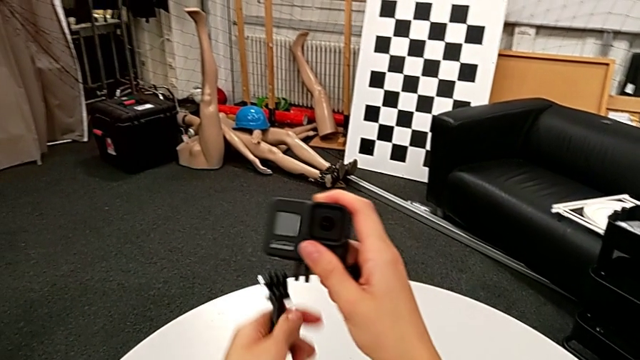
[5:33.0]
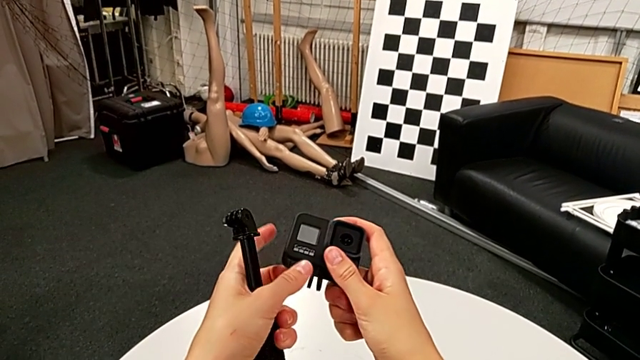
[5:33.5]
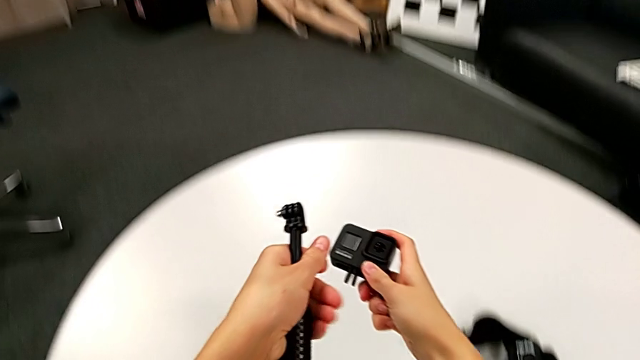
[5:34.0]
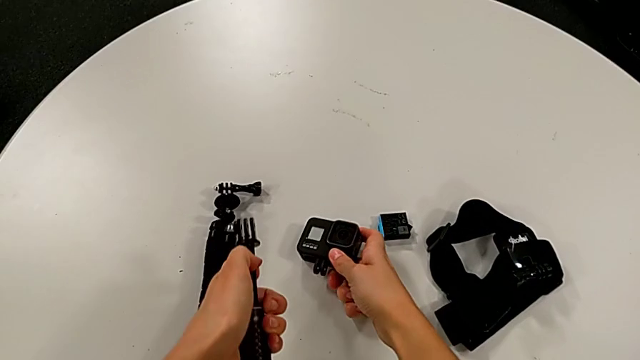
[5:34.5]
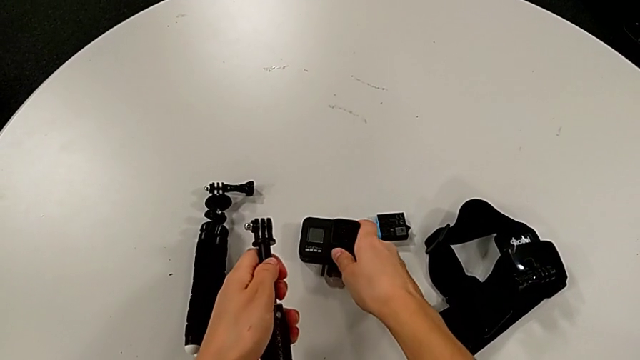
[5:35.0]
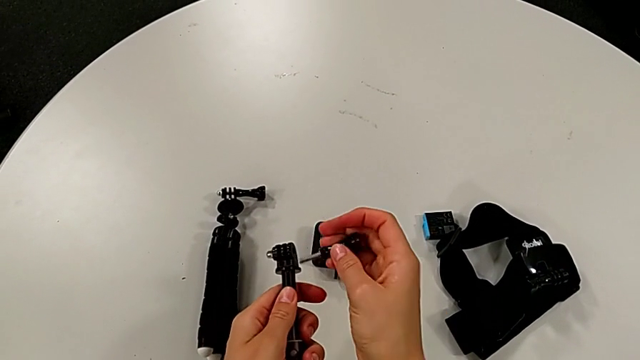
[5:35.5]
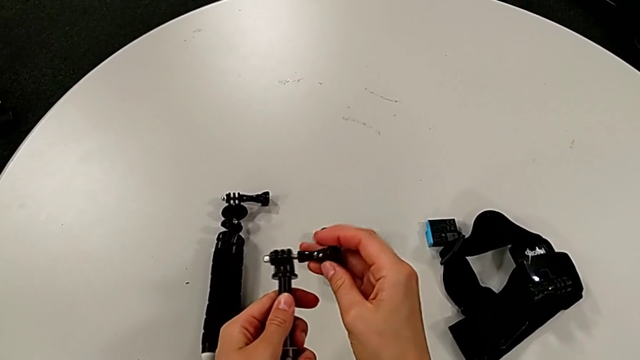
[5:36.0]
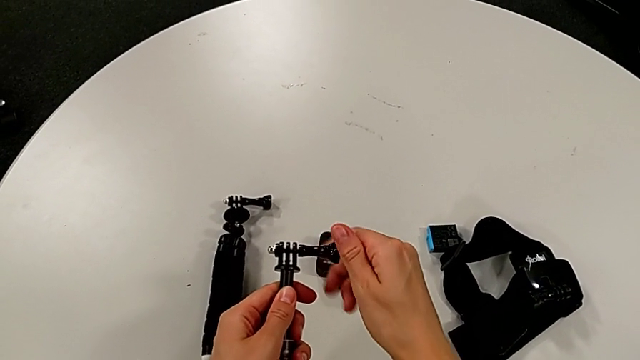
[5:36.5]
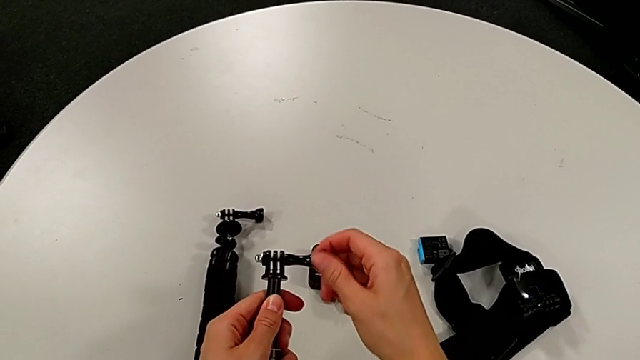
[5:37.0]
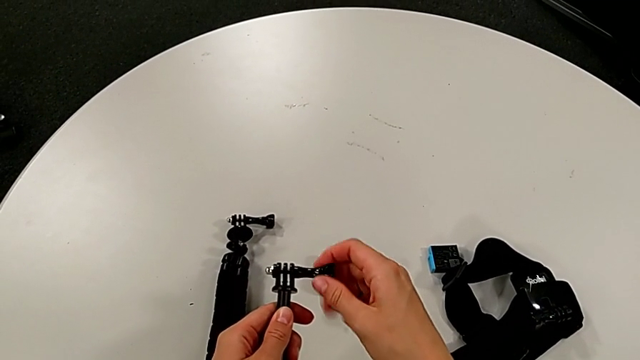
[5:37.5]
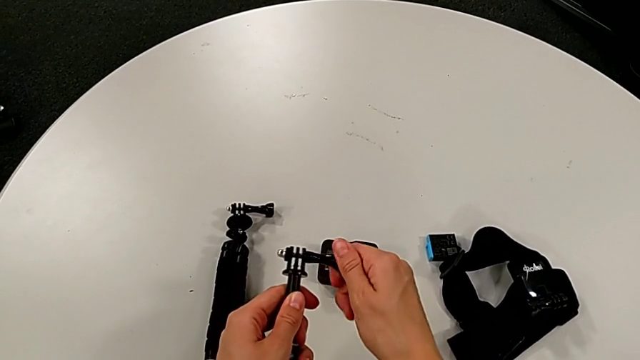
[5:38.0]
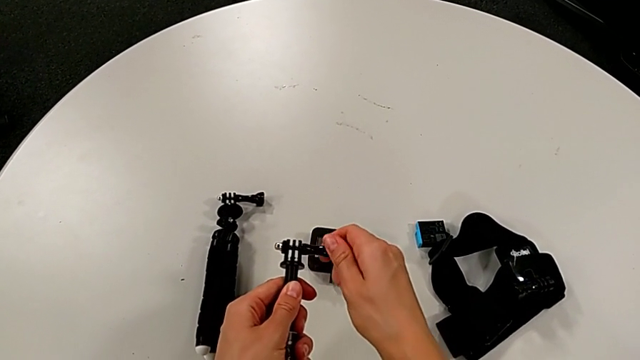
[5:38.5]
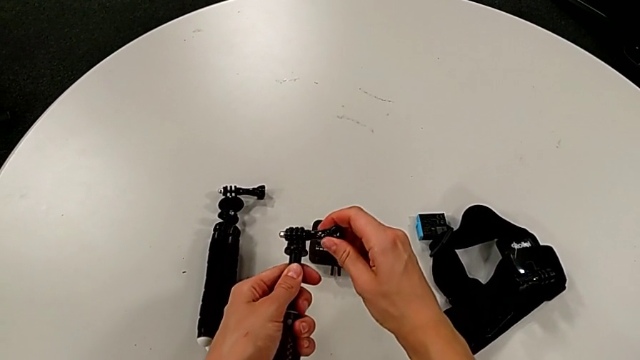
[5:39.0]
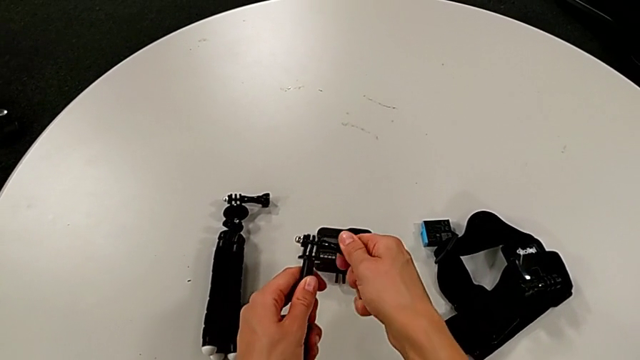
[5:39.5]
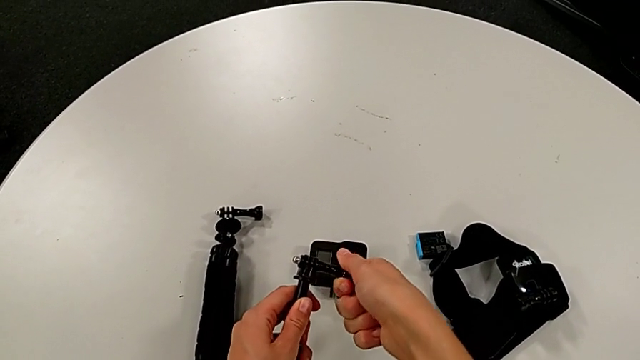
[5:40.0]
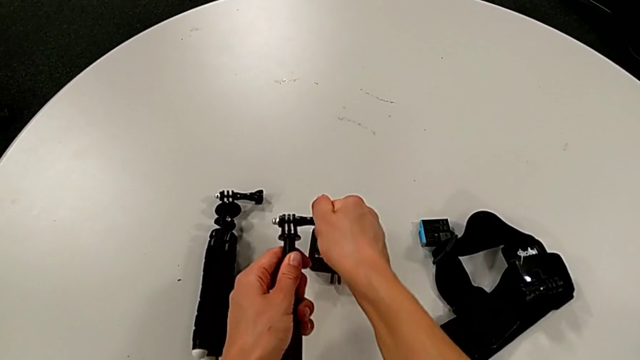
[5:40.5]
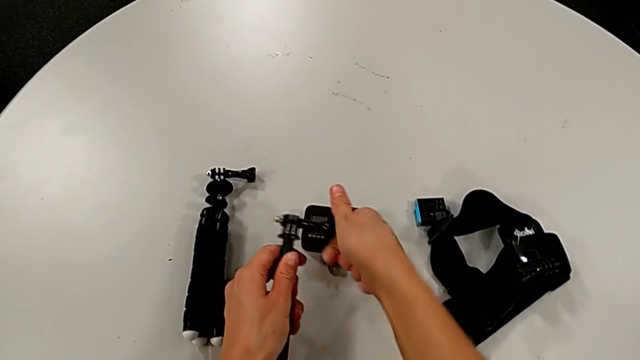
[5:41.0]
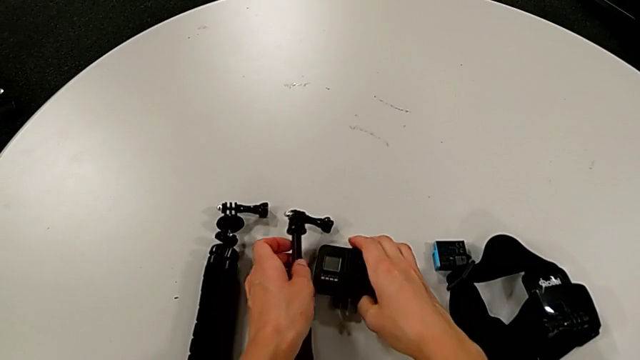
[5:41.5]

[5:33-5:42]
The camera wearer is removing the GoPro from the handheld grip. They place the GoPro, insert the screw, screw it, place the handheld grip and grab the GoPro.

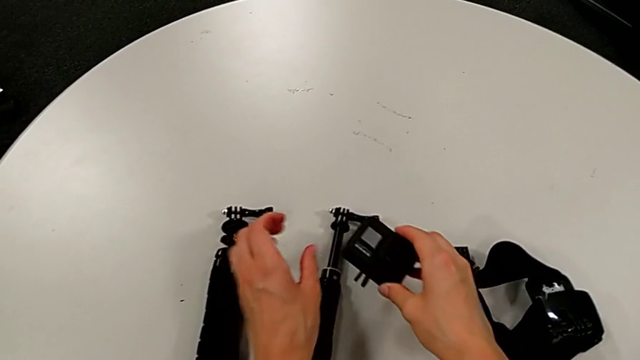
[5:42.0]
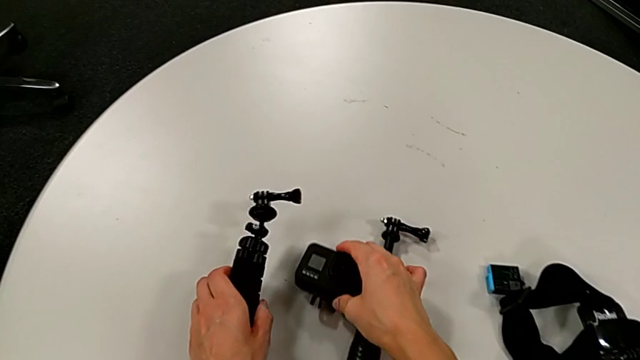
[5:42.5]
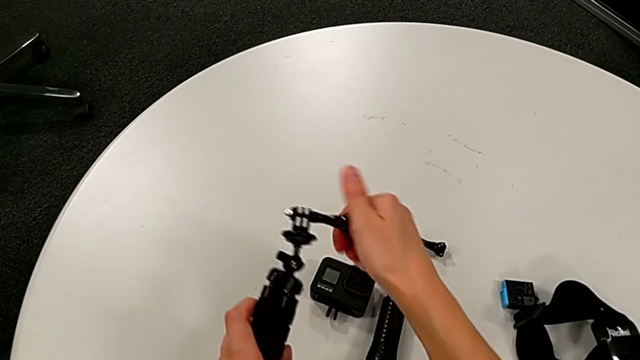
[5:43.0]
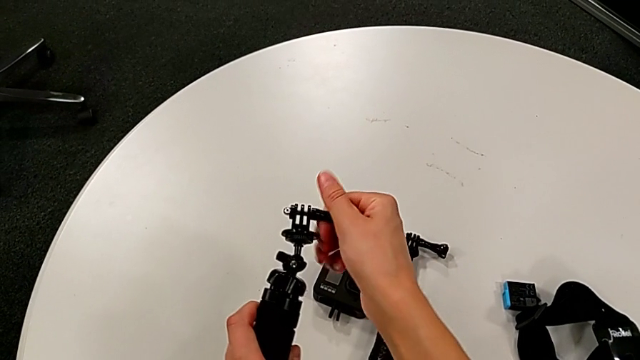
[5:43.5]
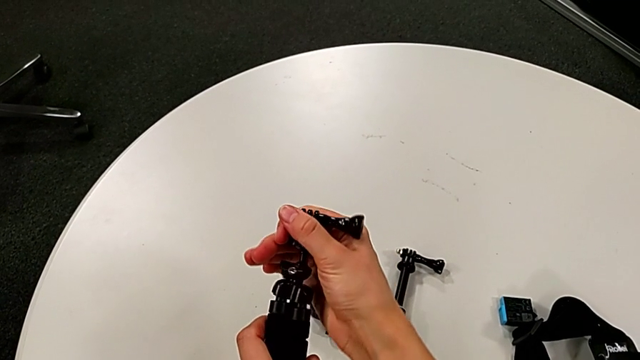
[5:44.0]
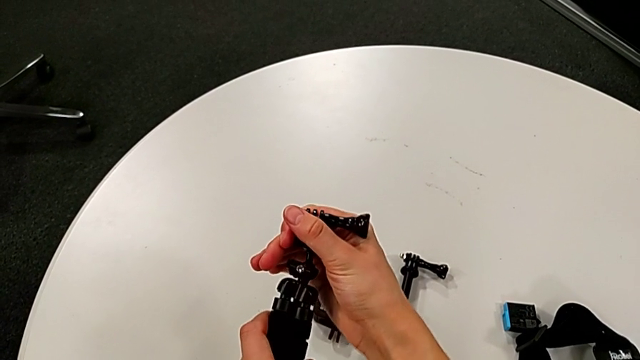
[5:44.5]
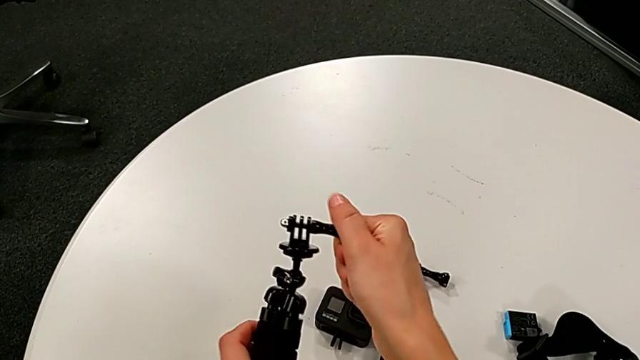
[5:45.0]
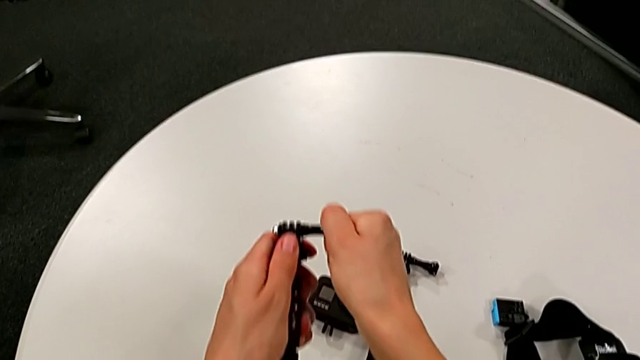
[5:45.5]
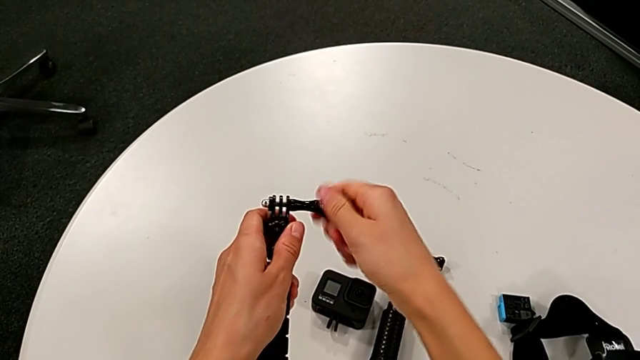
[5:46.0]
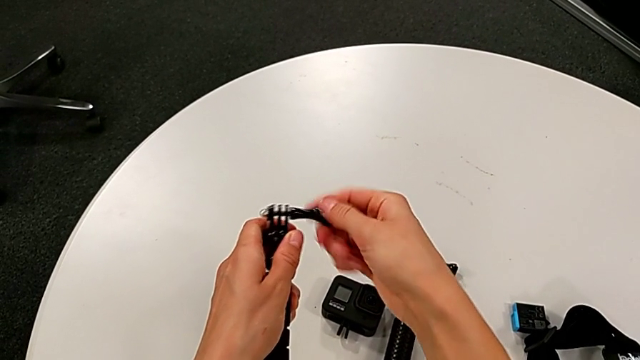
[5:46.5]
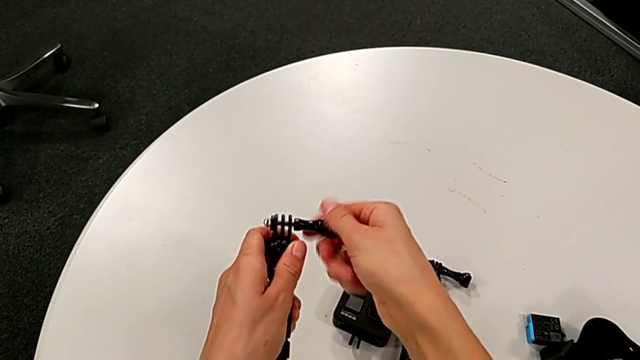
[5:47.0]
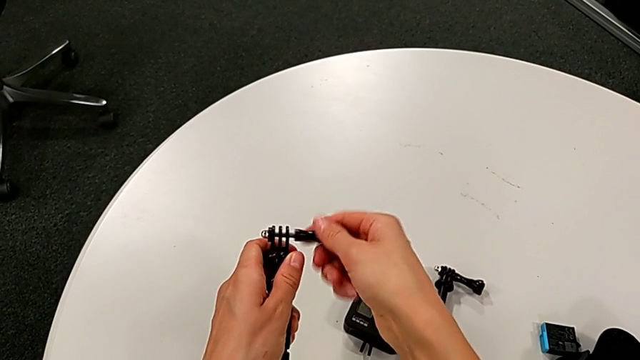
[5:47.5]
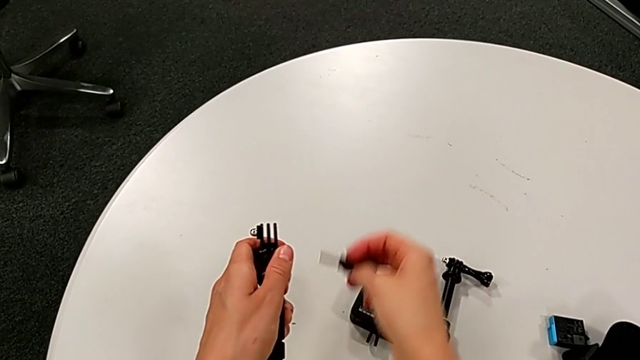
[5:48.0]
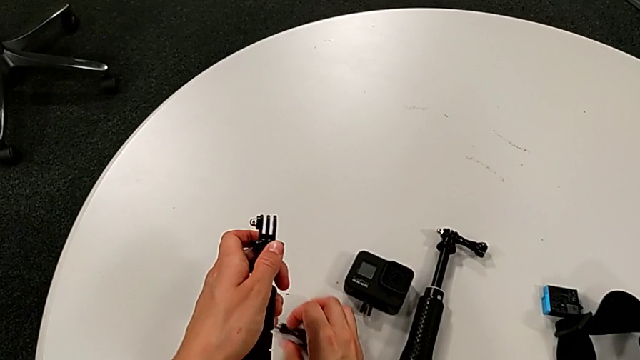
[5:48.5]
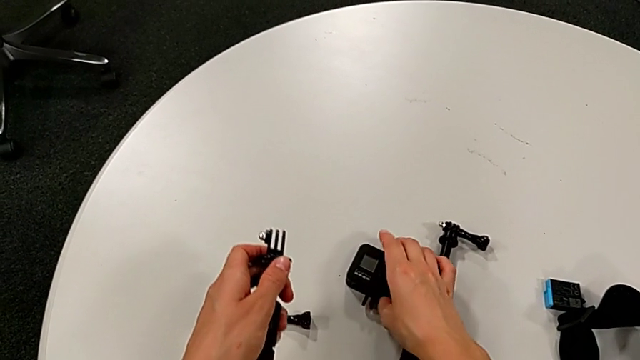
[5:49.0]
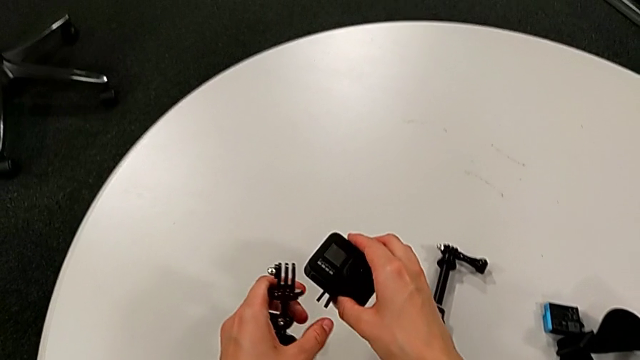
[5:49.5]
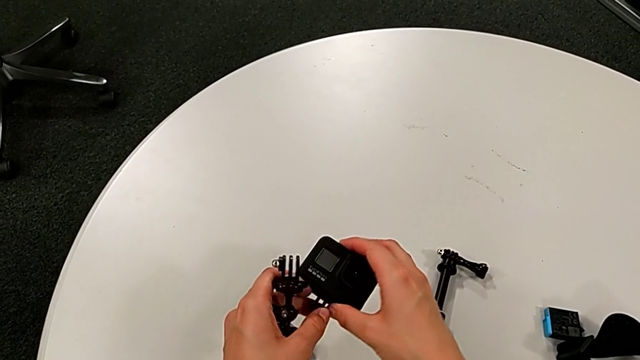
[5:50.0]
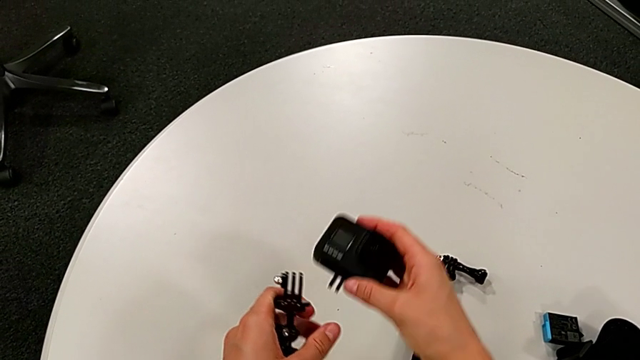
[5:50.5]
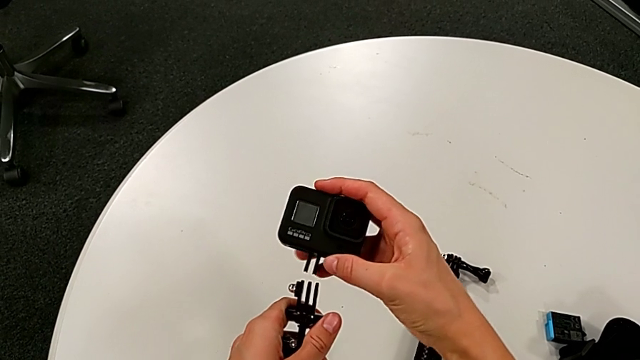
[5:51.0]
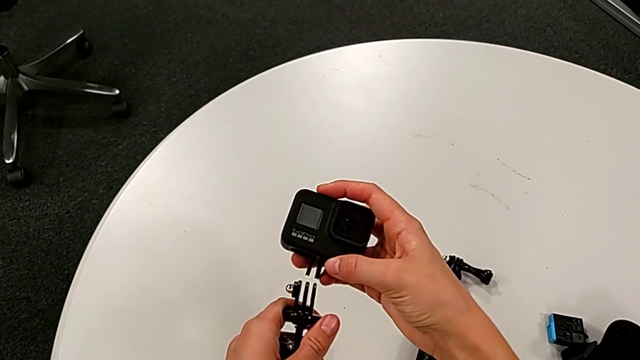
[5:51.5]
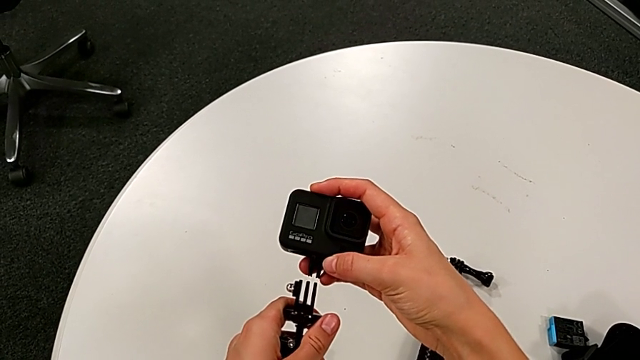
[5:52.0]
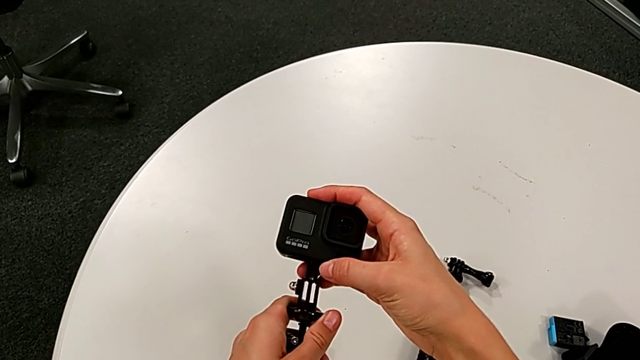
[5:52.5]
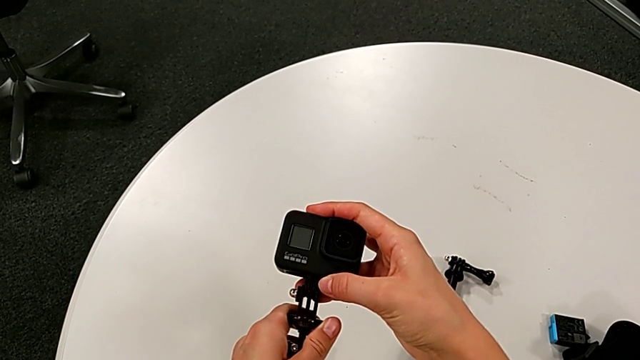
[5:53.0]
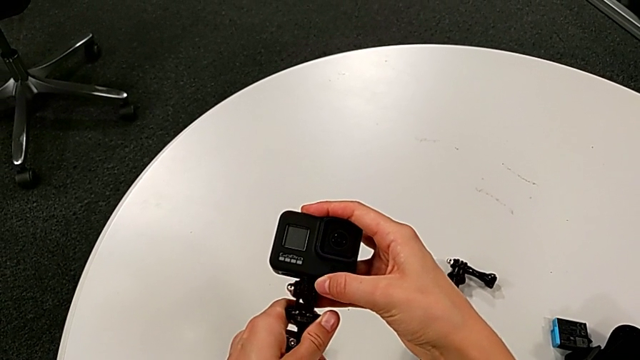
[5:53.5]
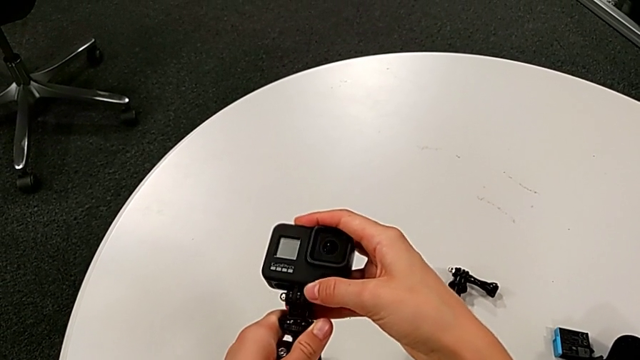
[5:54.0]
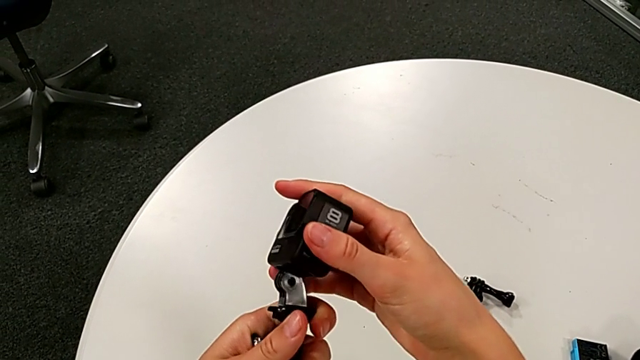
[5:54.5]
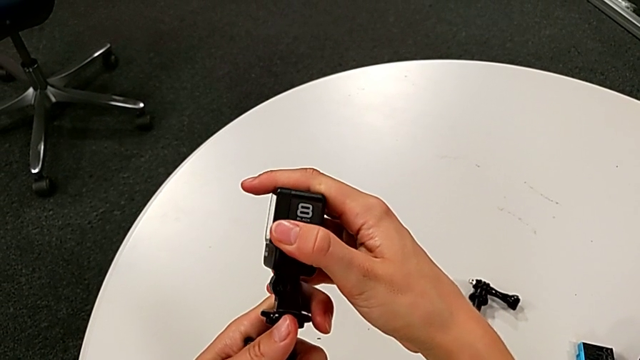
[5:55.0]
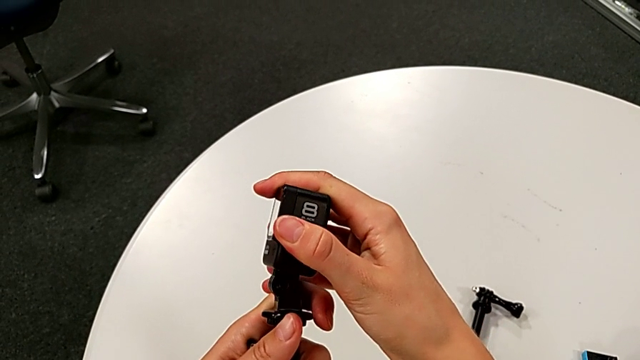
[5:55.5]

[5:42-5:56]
The camera wearer is placing the GoPro on the tripod. They lift the GoPro, lift the tripod, grab the screw, align the top tripod, unscrew the screw, withdraw it, place it, grab the GoPro, lift it and assemble it.
